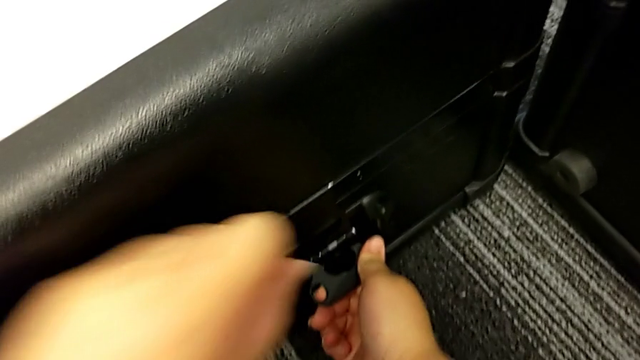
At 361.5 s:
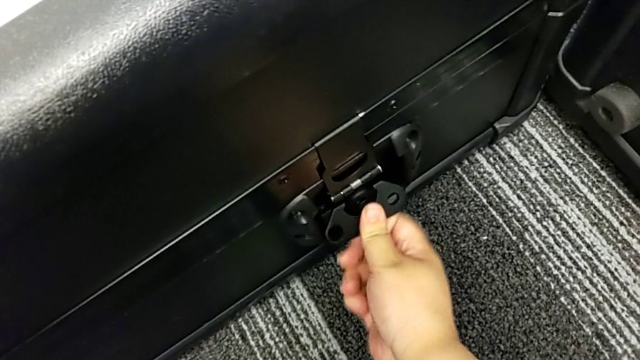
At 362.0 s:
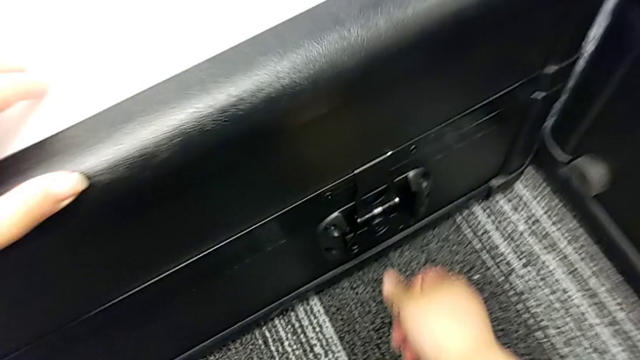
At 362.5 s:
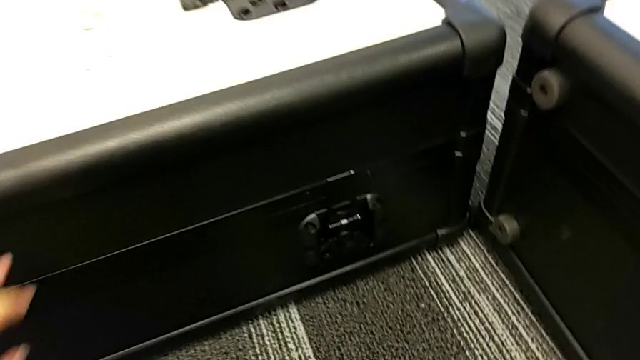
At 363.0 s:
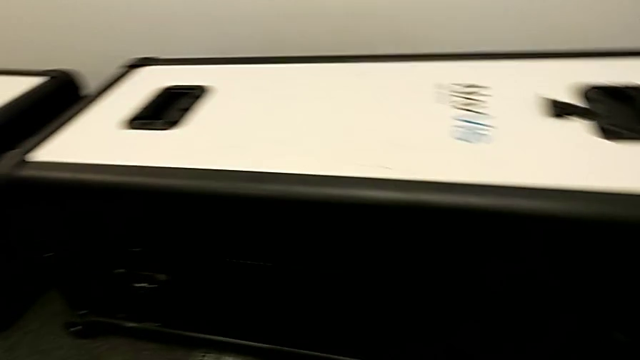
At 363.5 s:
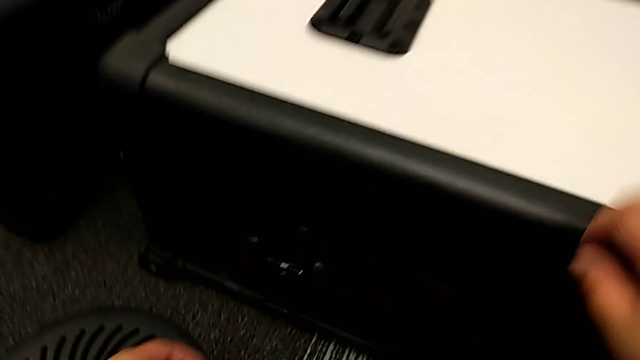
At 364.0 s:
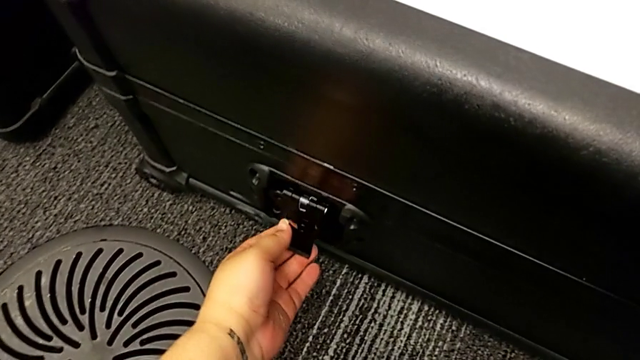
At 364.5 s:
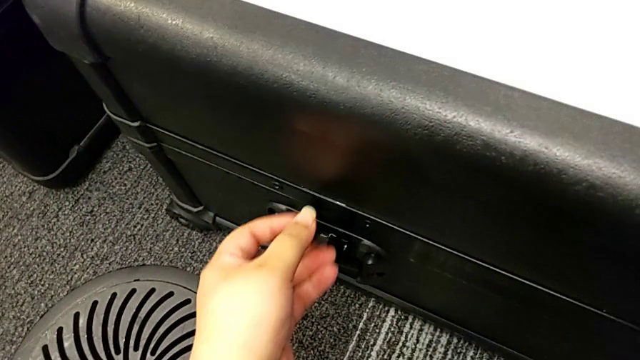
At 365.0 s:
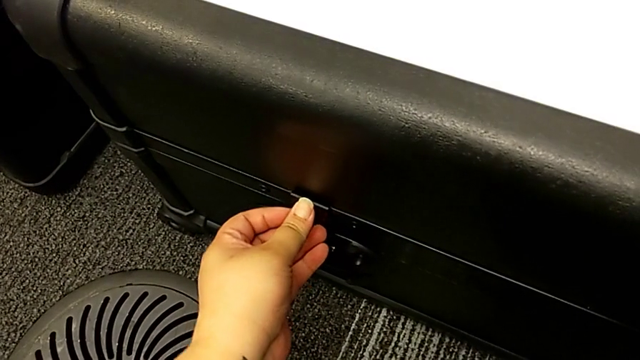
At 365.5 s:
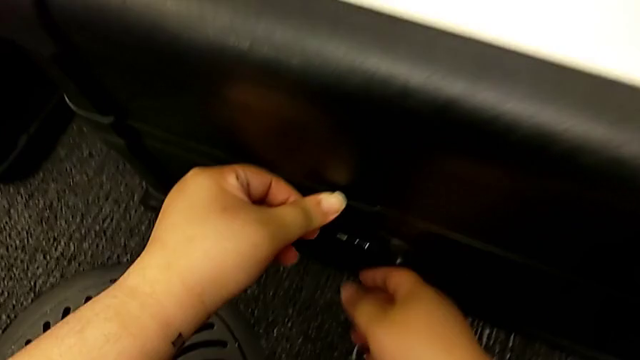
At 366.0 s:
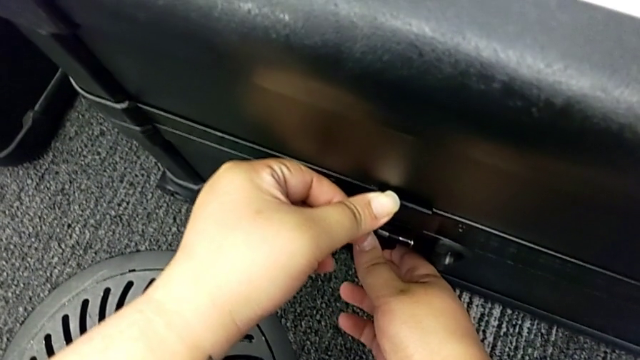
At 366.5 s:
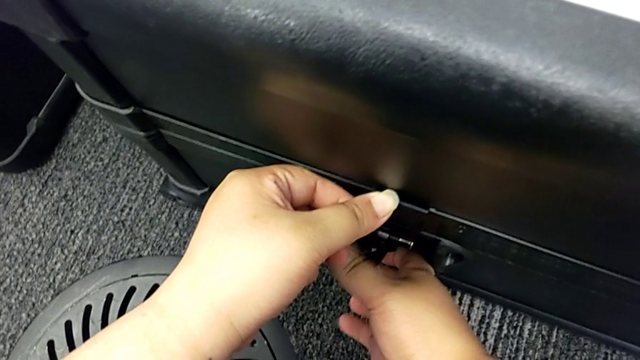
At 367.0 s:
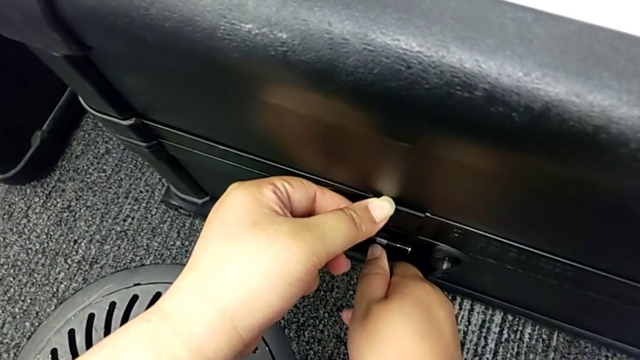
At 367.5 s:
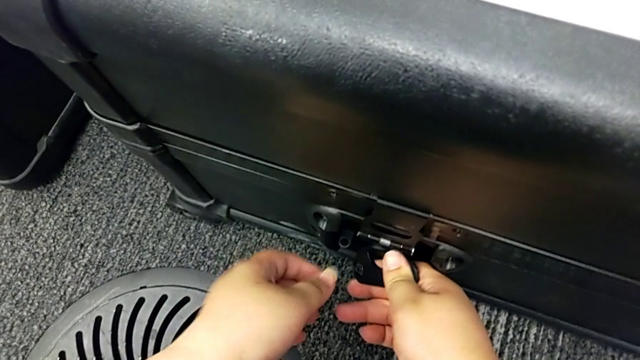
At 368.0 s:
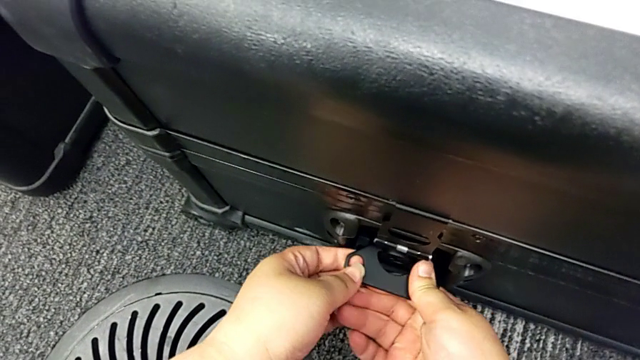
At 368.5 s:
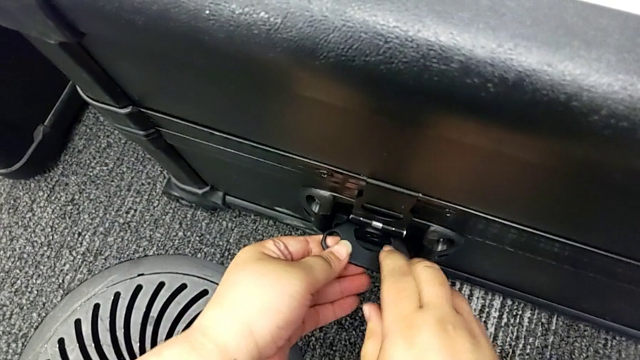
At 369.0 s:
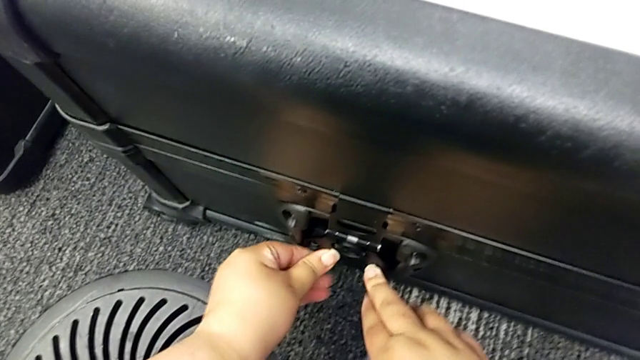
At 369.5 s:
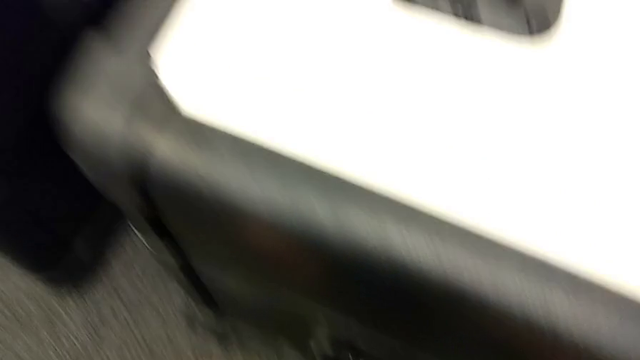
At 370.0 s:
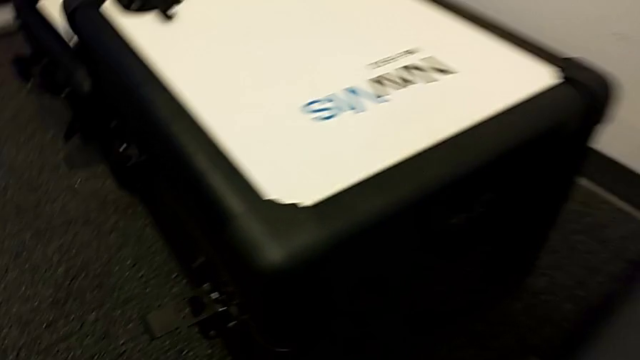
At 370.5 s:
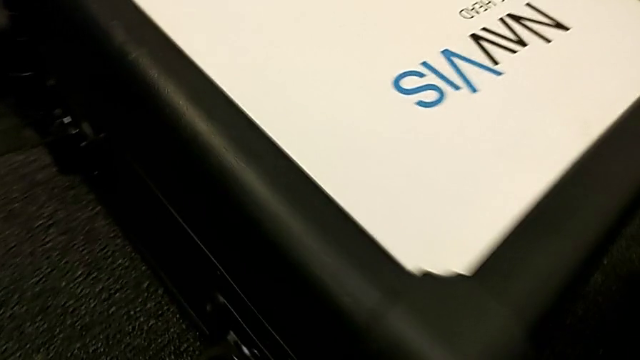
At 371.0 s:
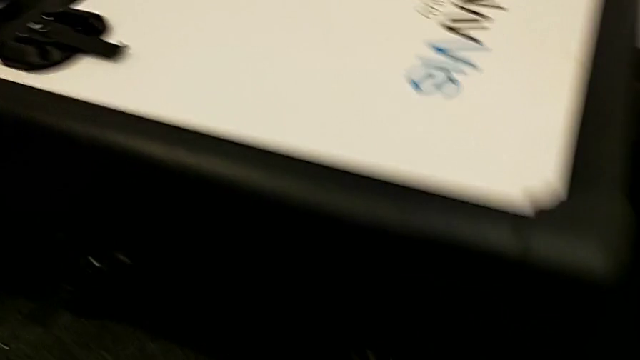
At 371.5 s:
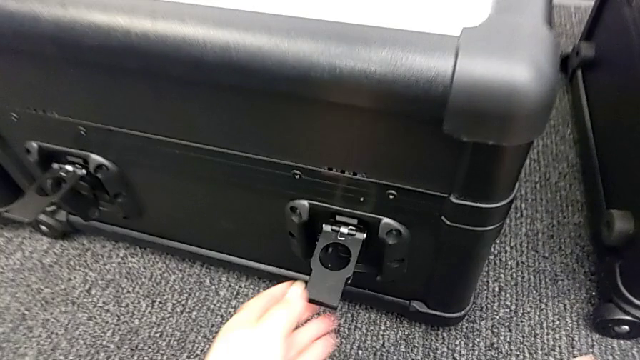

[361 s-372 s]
The camera wearer is locking all the boxes. They keep locking the body box lock.

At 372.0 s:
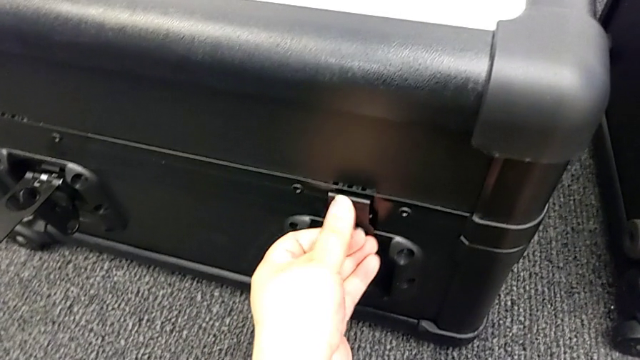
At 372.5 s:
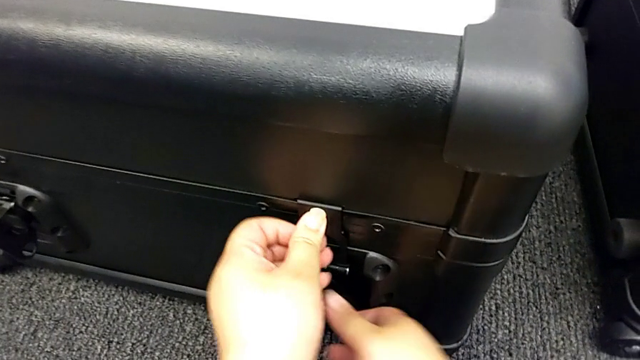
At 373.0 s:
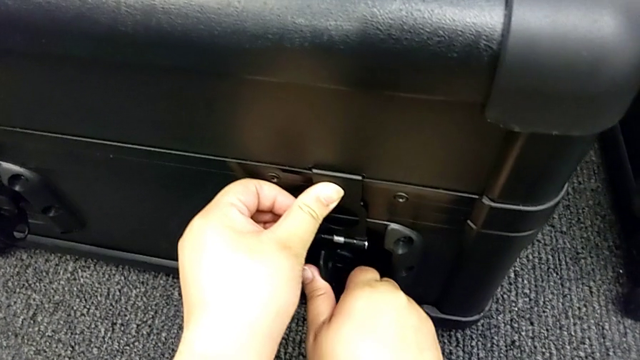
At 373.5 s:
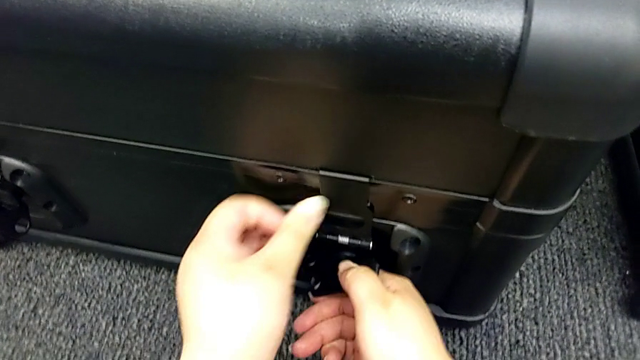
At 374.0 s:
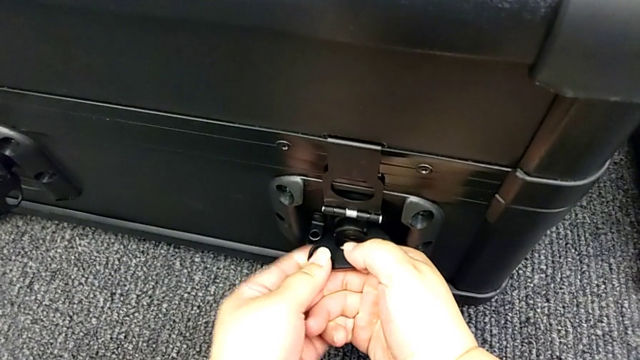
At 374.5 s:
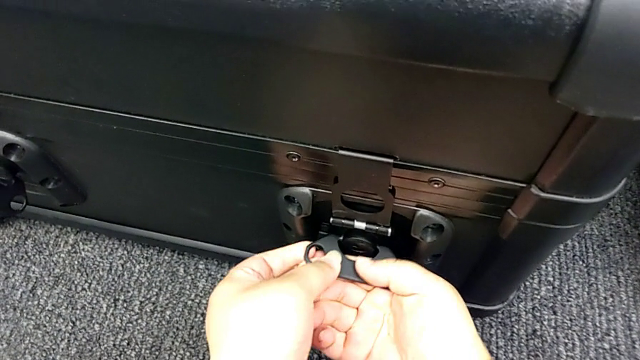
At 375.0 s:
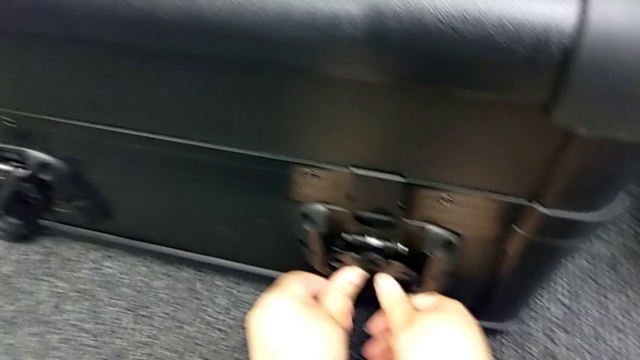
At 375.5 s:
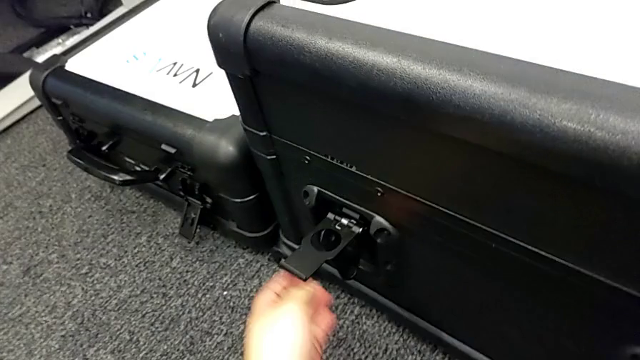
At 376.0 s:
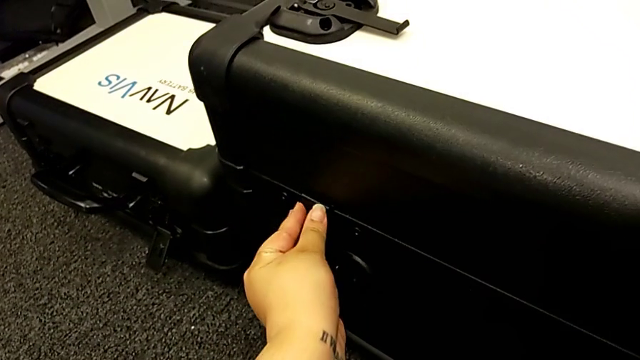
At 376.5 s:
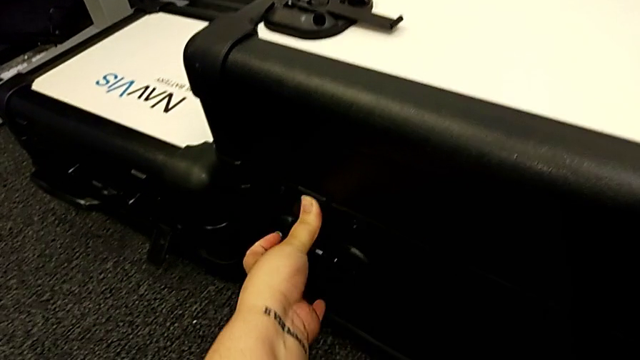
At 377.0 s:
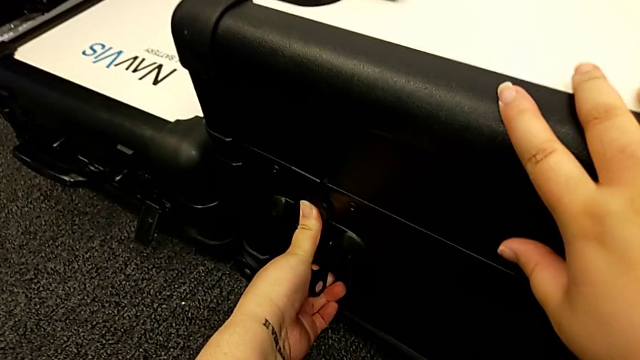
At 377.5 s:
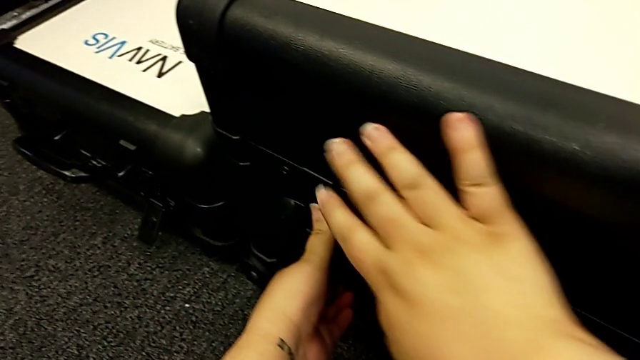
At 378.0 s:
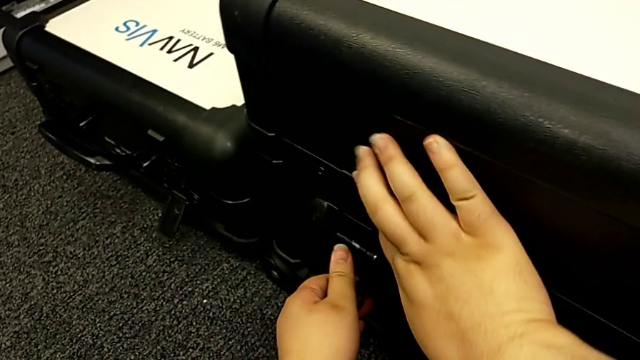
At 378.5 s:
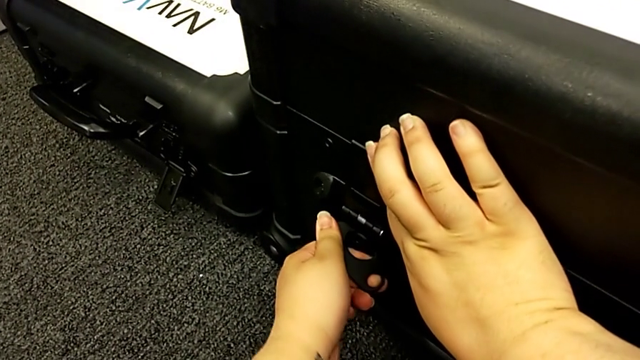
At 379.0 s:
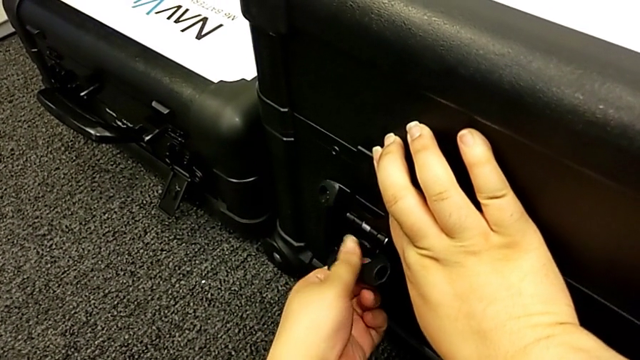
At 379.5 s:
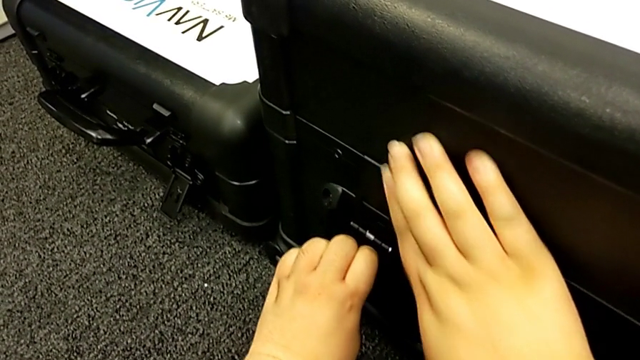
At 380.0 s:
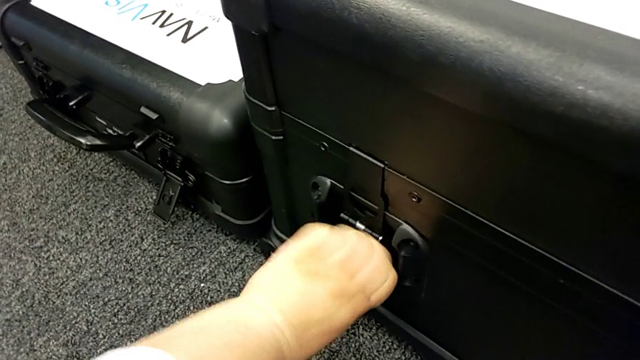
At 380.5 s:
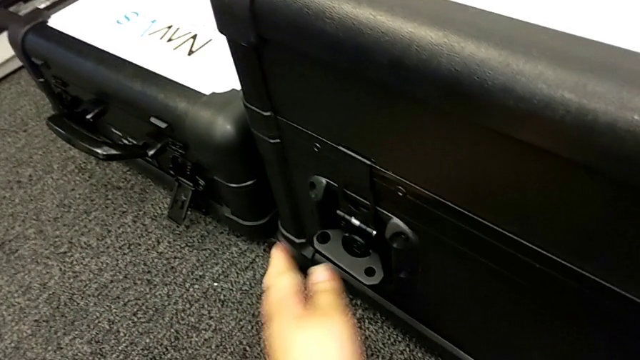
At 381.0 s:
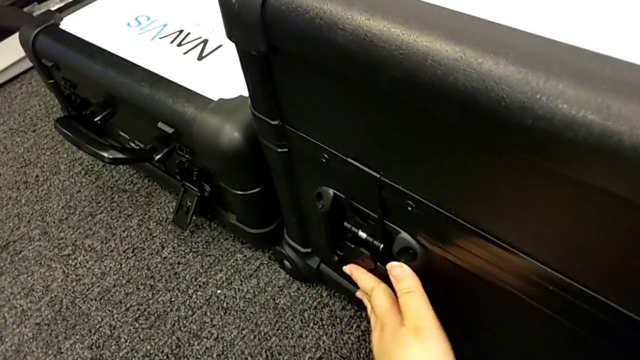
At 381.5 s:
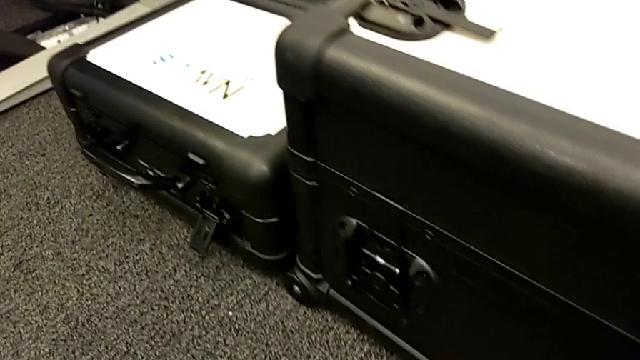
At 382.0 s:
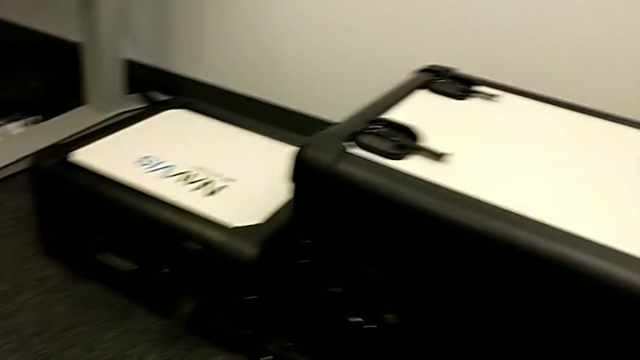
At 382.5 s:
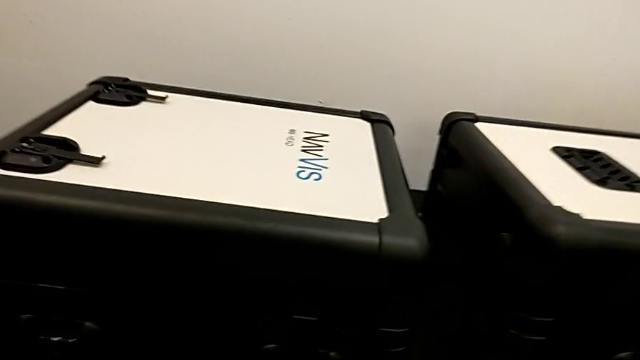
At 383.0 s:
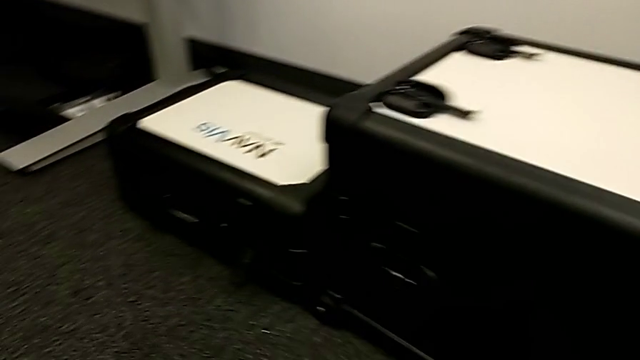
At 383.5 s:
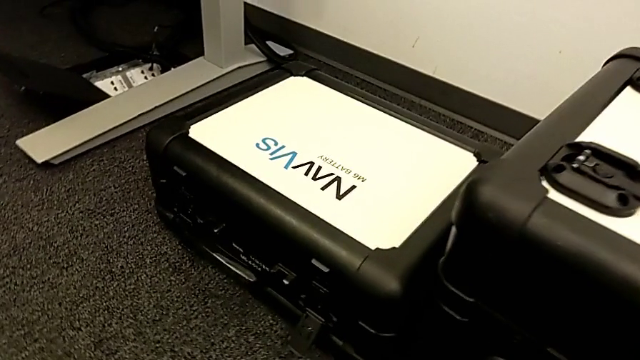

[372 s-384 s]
The camera wearer is locking all the boxes. They lock the head box lock.
